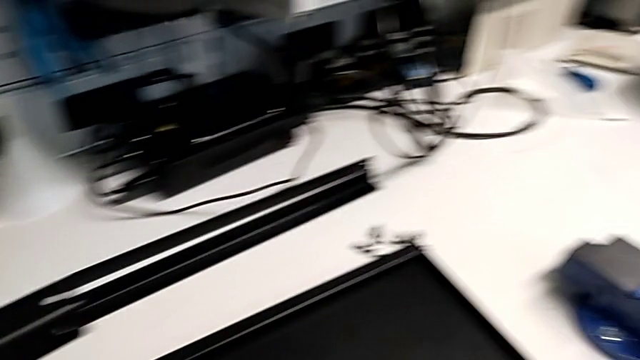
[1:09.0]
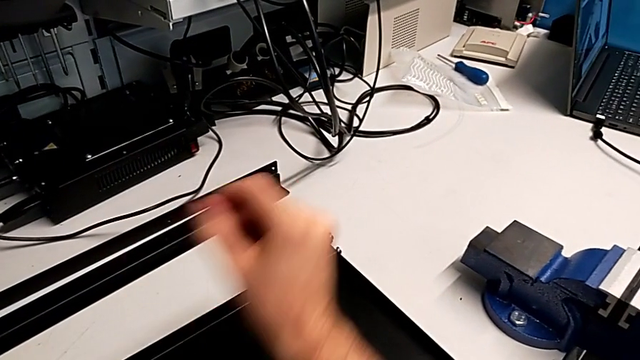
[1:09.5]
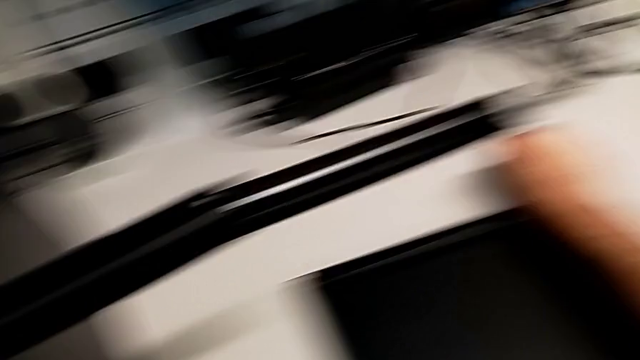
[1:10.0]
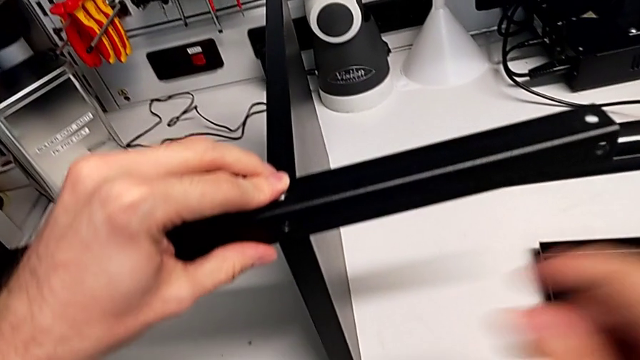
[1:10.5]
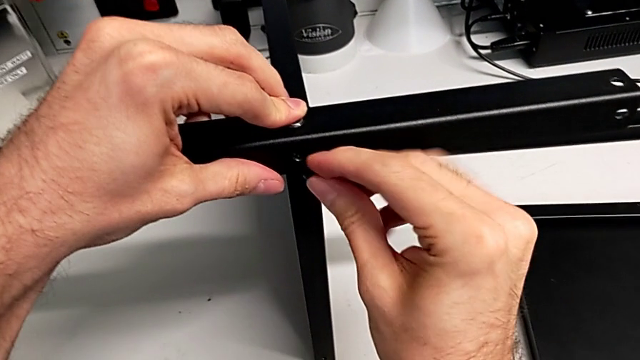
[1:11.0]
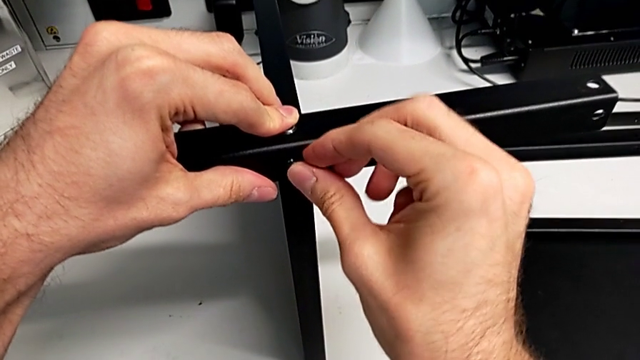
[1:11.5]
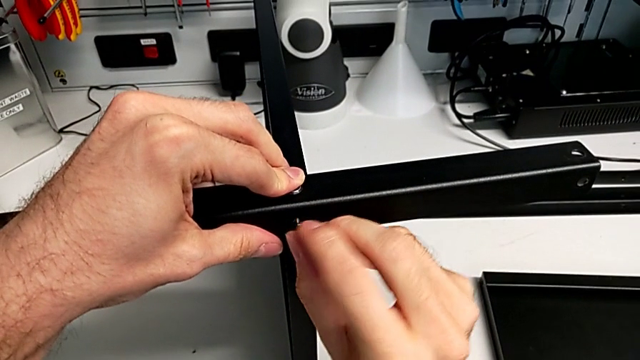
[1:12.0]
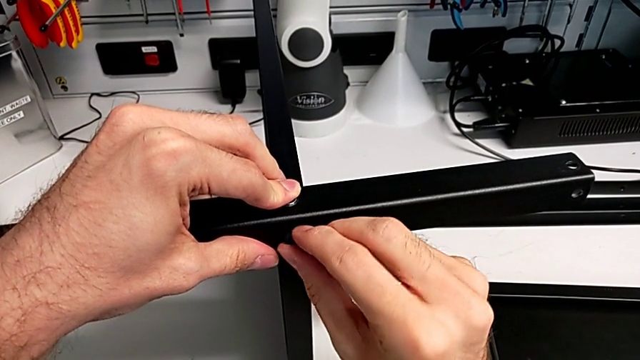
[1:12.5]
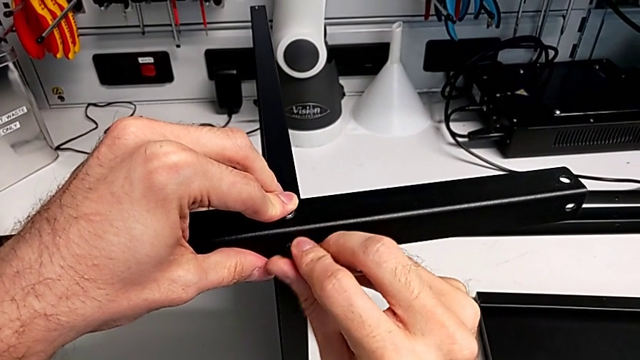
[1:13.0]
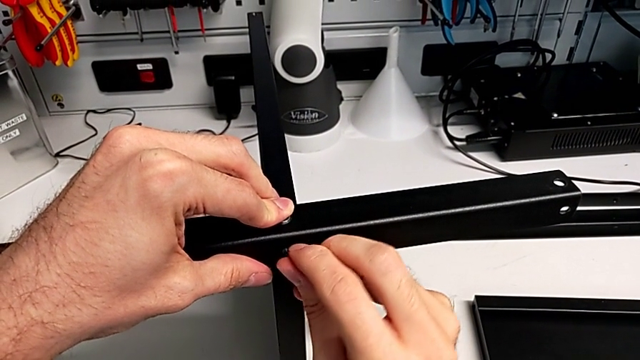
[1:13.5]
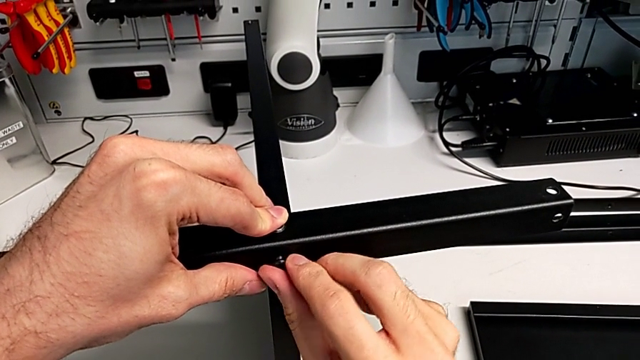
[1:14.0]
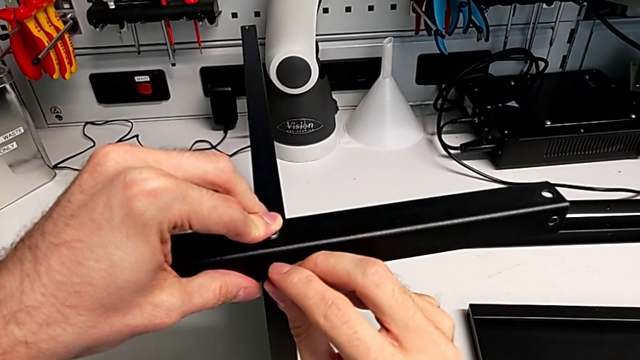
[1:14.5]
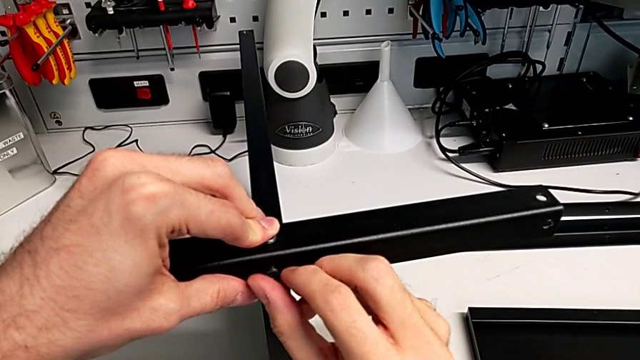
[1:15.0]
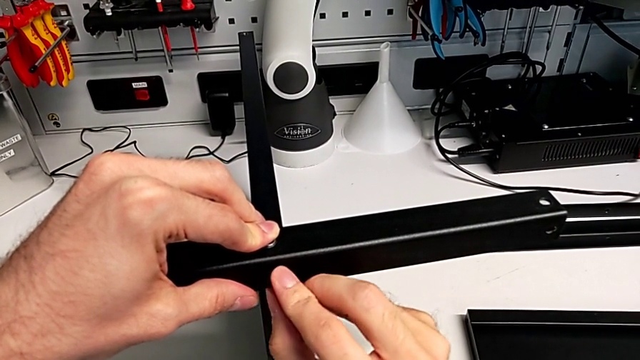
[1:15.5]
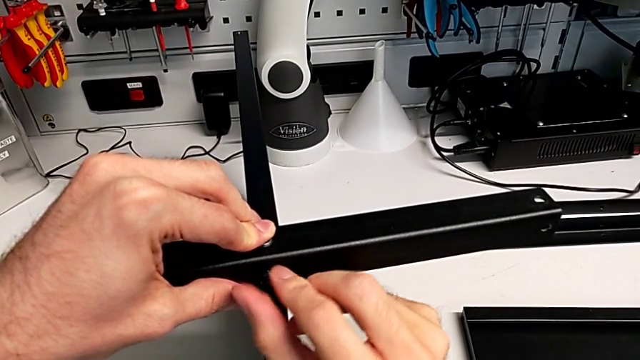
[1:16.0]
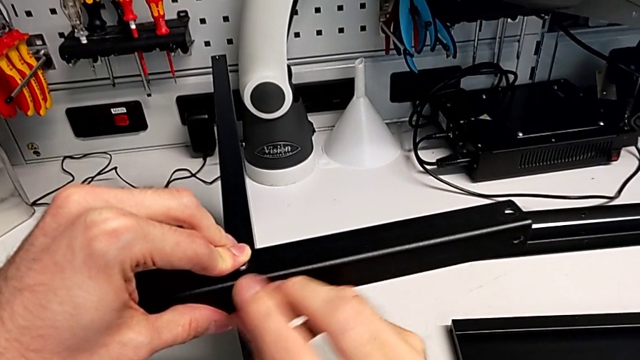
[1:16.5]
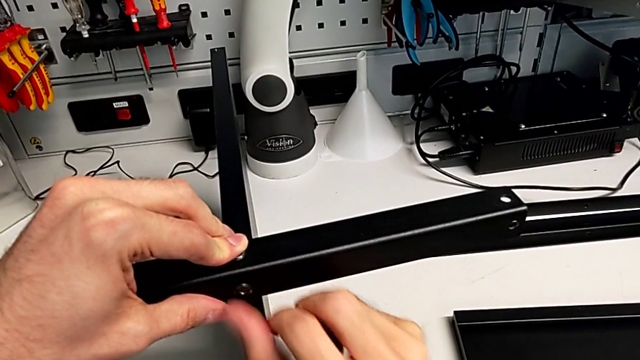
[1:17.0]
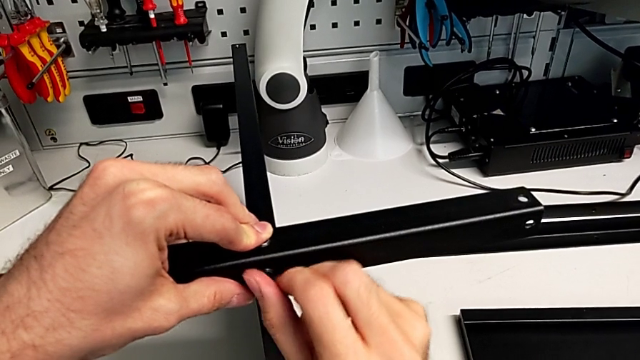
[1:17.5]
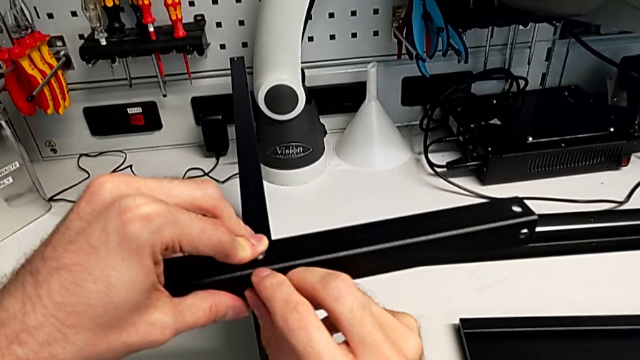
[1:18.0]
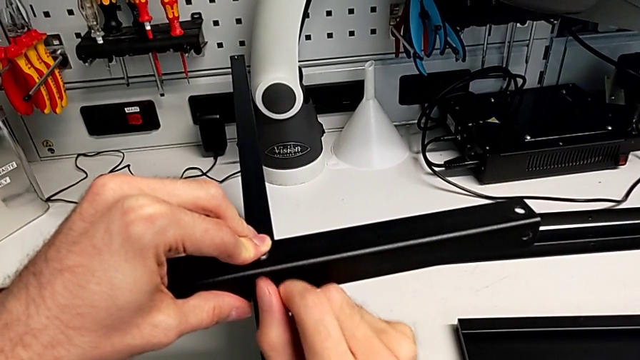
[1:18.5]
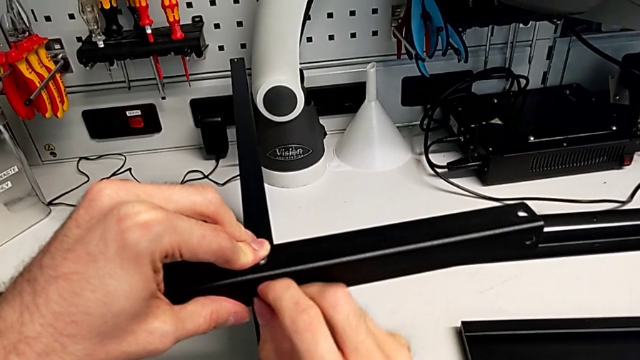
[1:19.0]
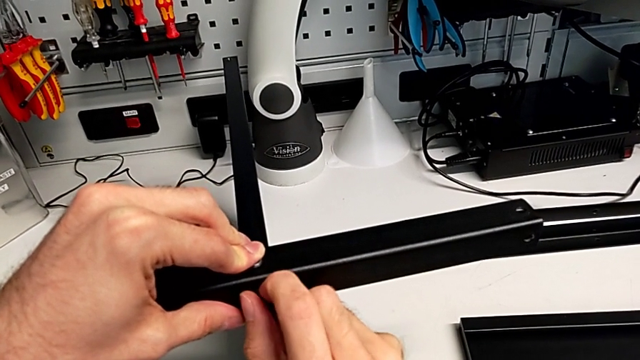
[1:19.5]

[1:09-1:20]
The camera wearer is screwing the first leg to the middle layer. They grab the hex socket head, insert it and screw it.

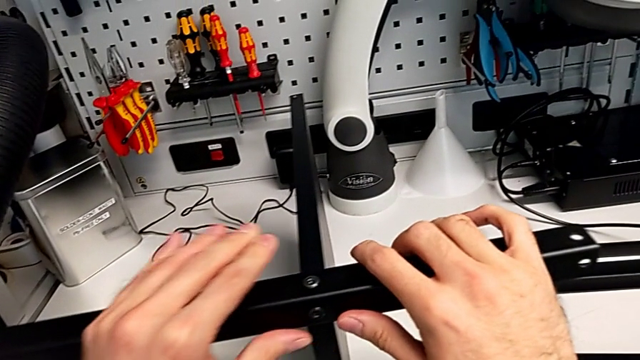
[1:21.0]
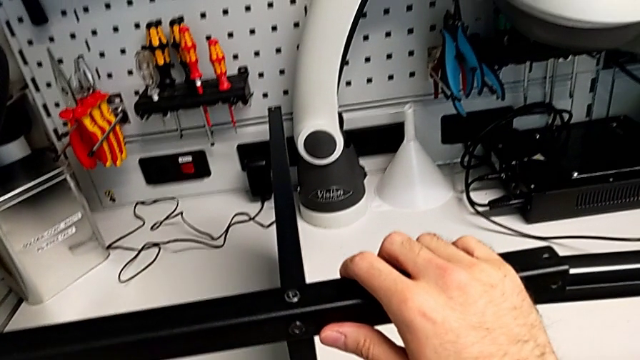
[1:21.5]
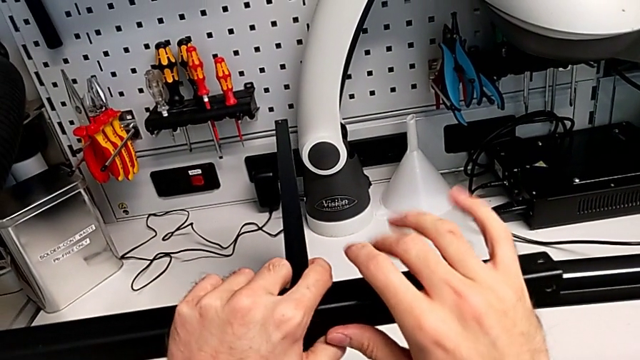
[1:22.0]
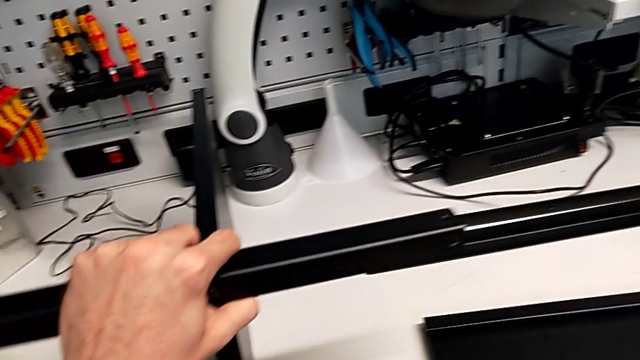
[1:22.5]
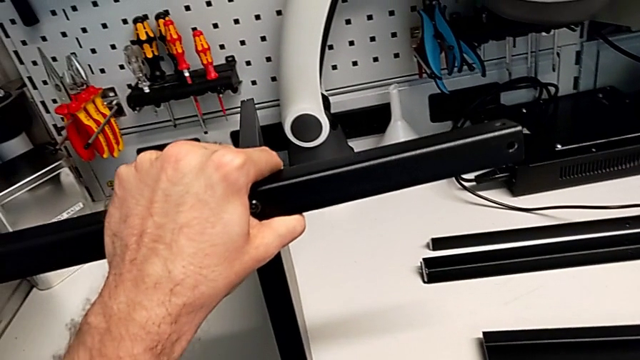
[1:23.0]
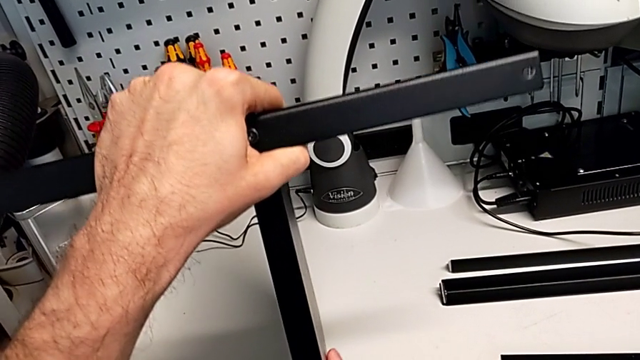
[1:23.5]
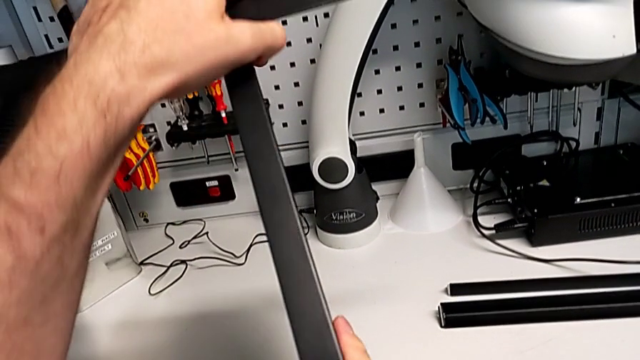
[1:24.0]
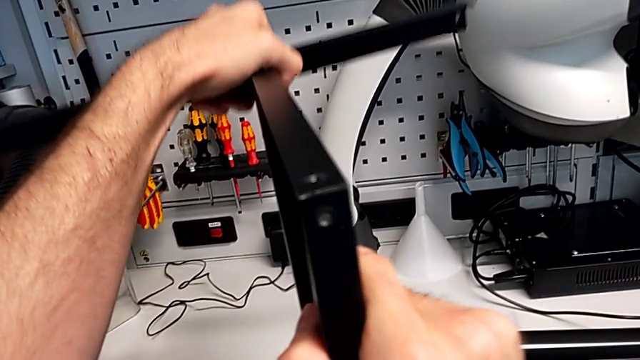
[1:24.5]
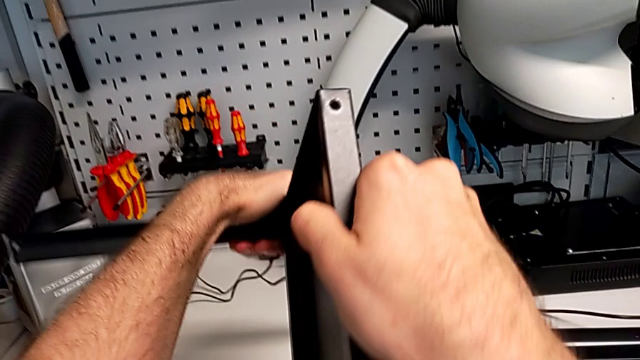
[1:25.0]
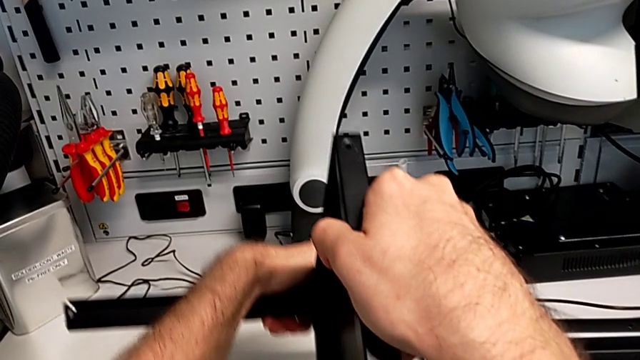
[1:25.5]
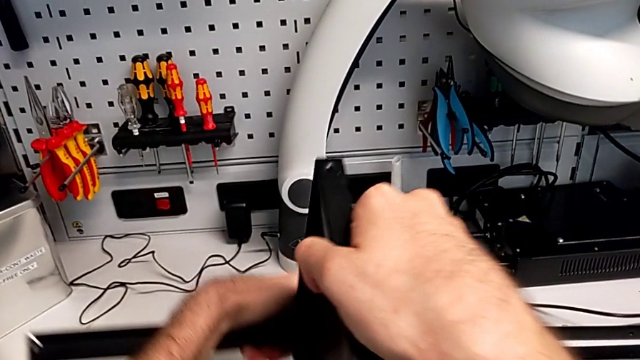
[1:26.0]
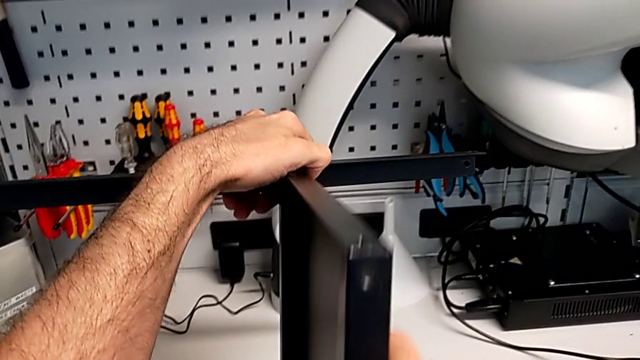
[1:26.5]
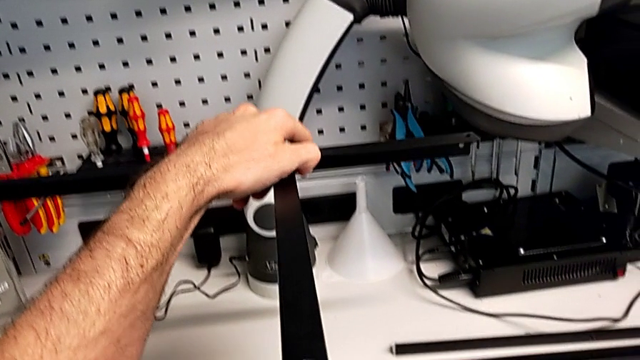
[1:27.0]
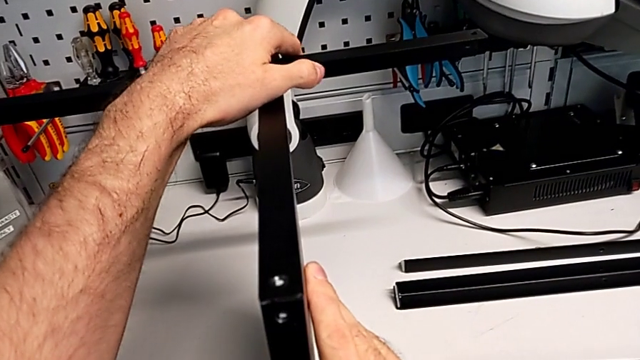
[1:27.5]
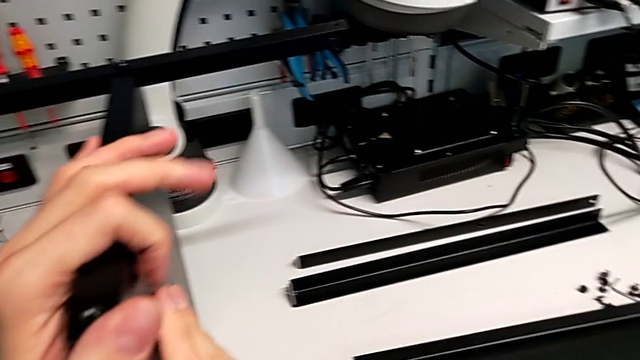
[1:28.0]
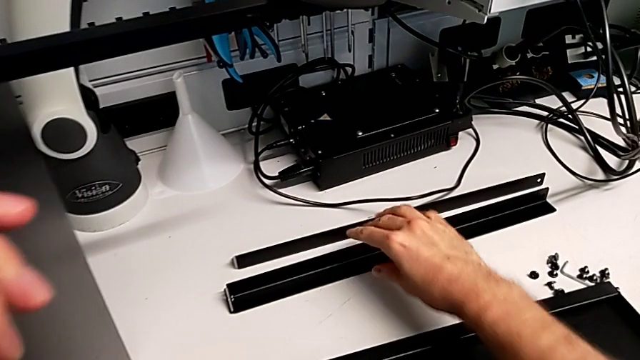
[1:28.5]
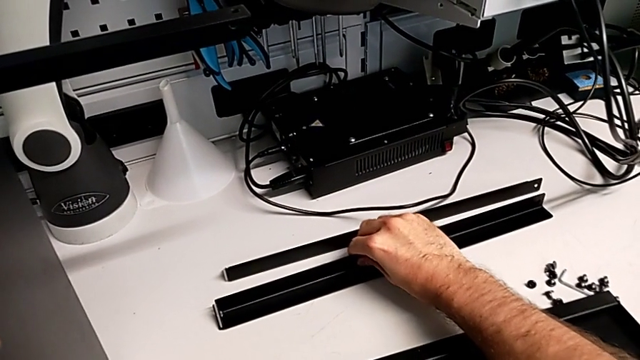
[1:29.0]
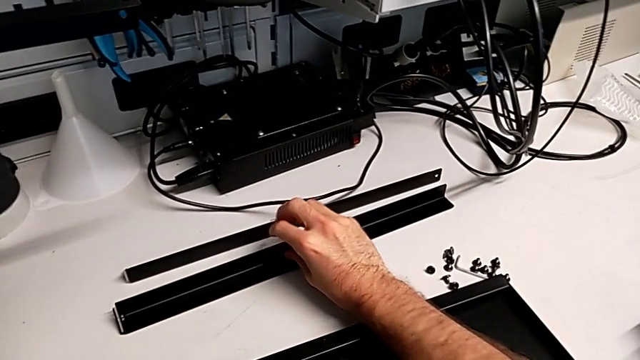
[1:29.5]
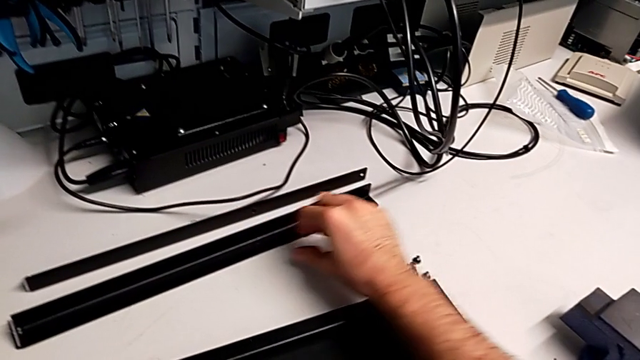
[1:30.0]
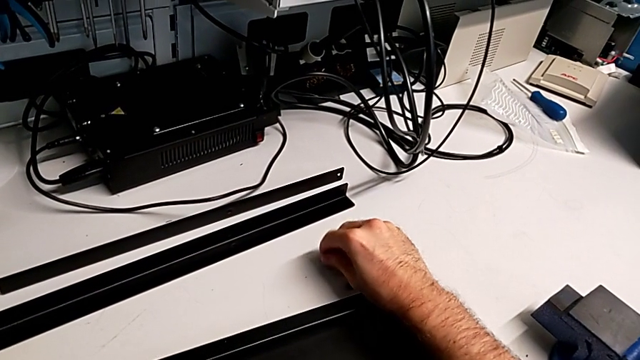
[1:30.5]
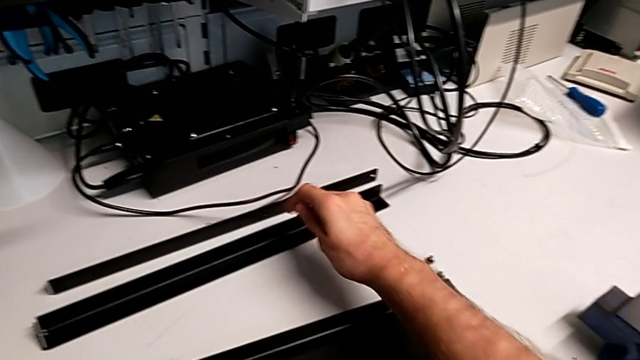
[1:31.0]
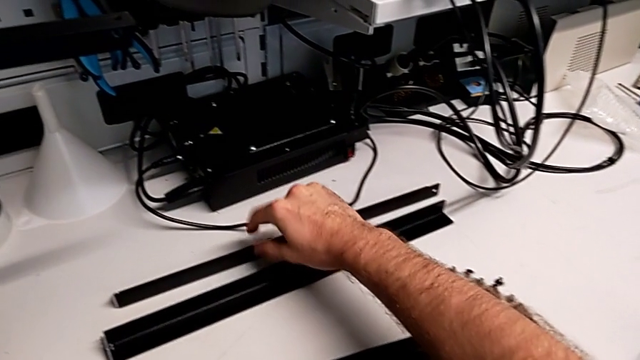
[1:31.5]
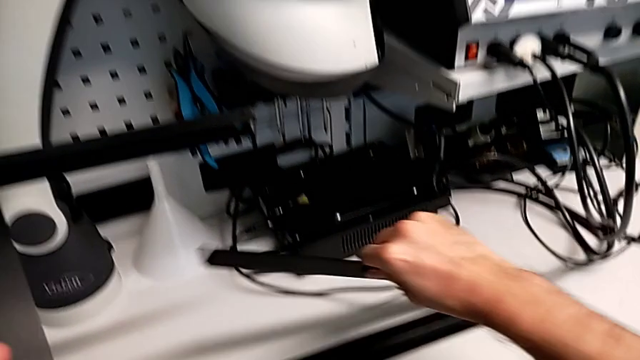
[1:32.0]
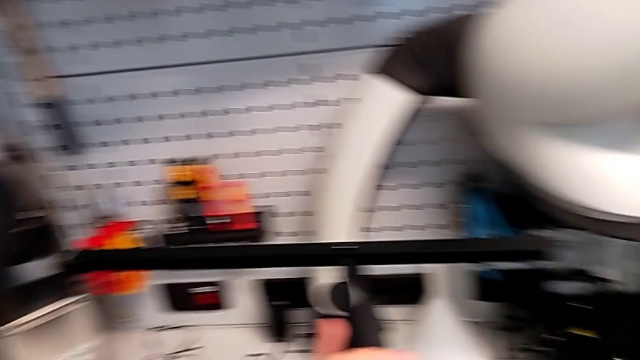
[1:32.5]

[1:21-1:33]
The camera wearer is screwing the second leg to the middle layer. They rotate the nightstand, approach the leg and grab the hex socket head twice.
